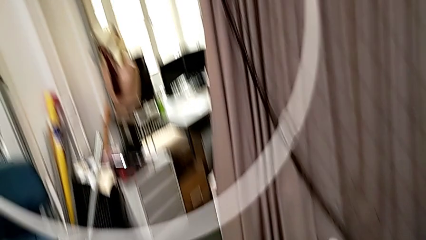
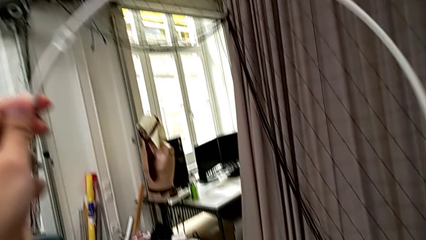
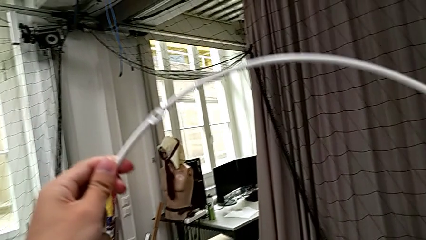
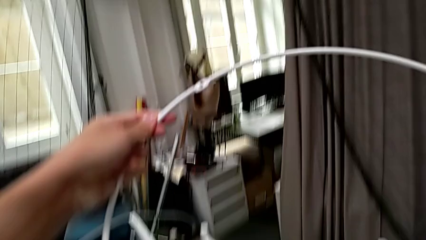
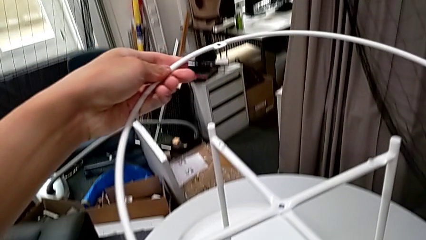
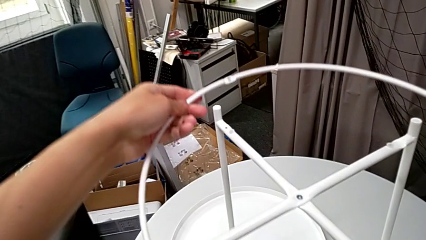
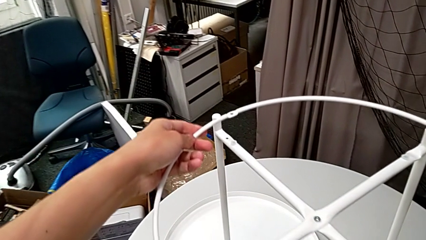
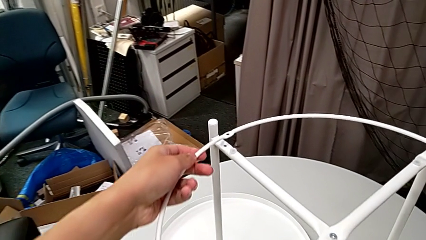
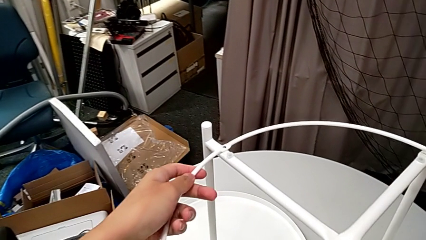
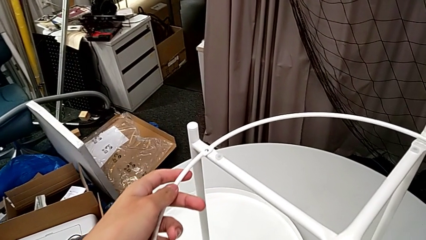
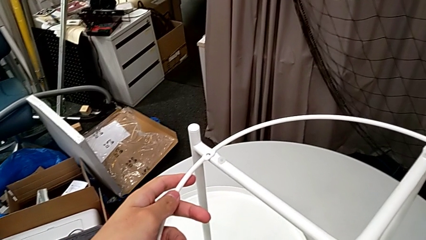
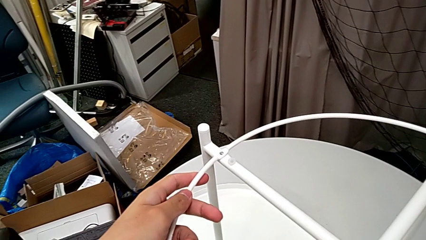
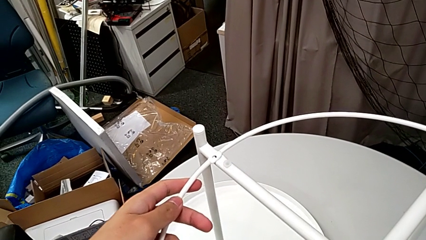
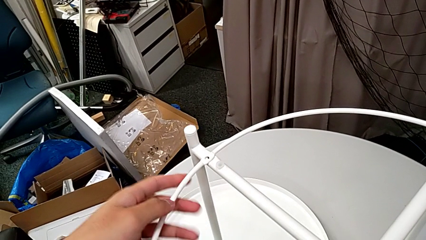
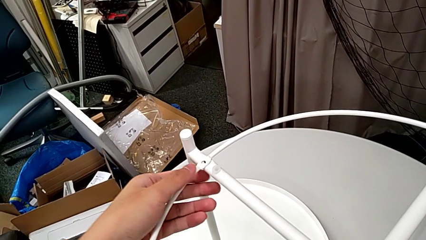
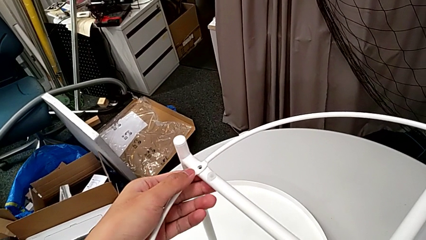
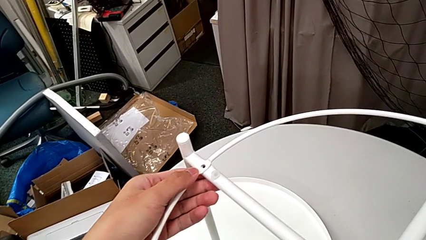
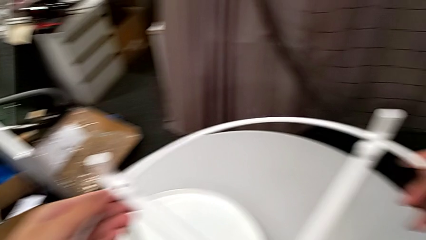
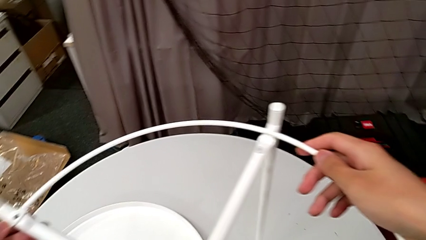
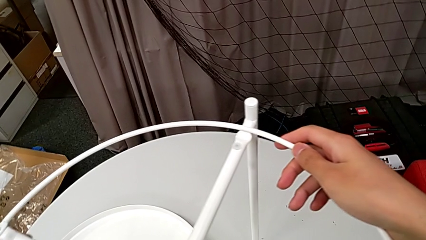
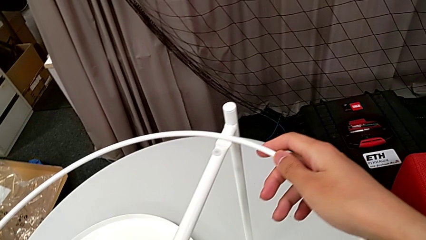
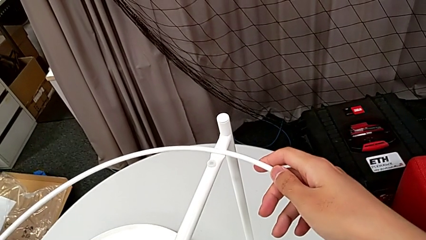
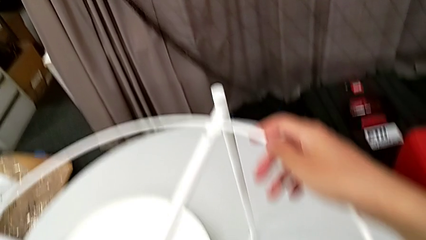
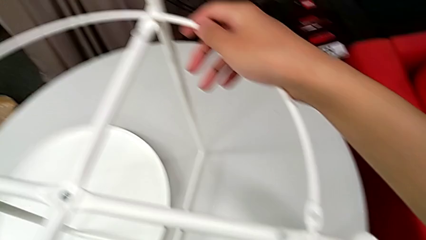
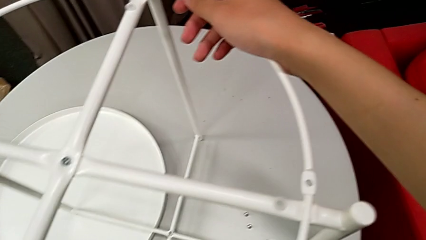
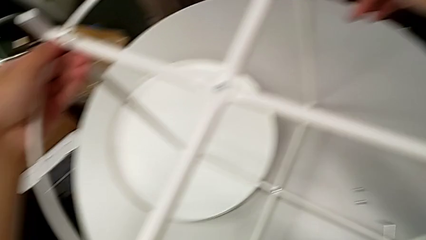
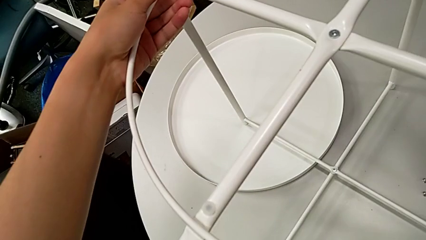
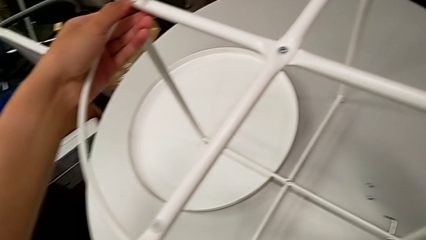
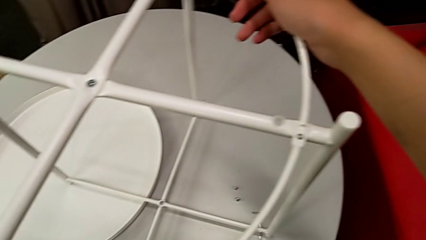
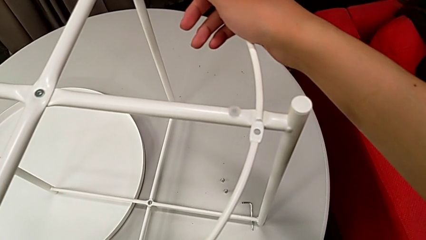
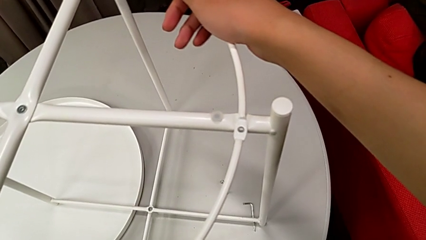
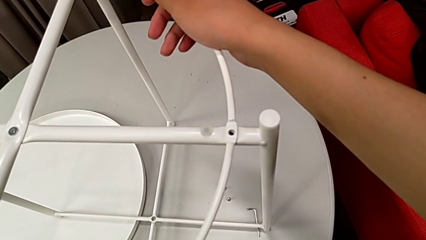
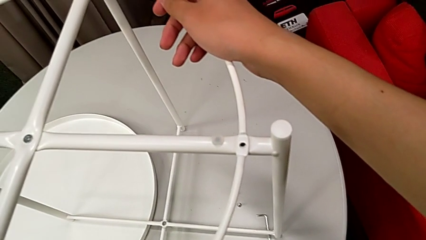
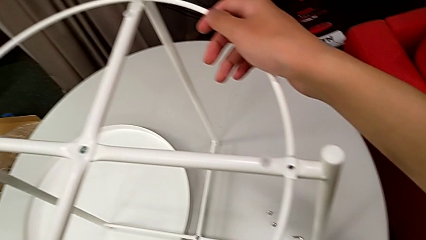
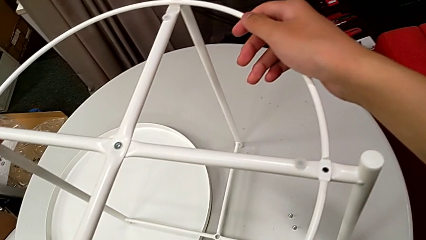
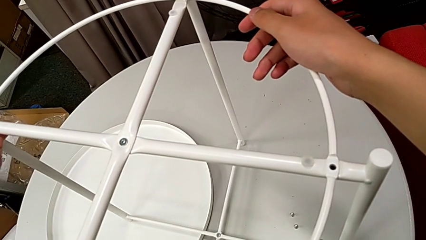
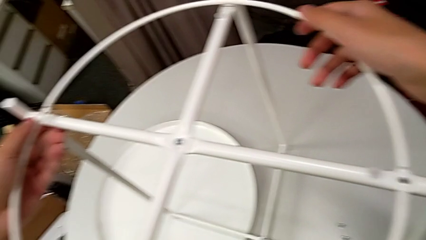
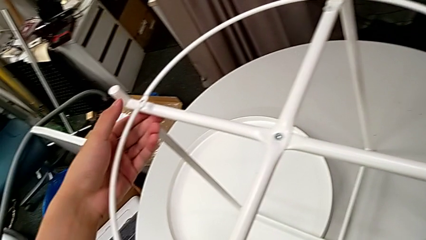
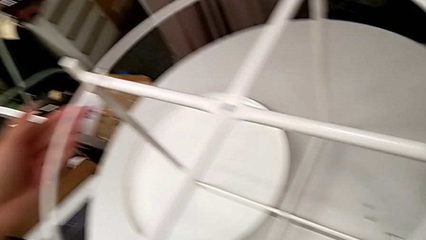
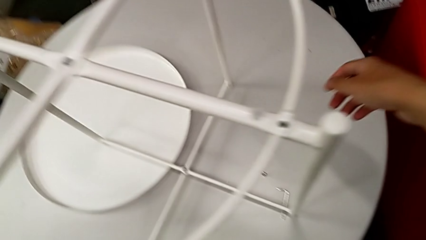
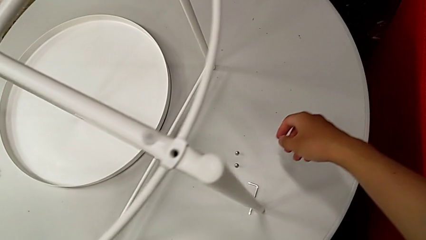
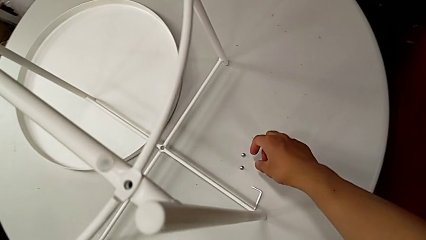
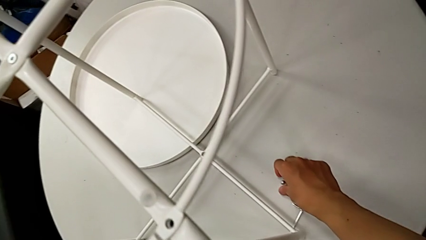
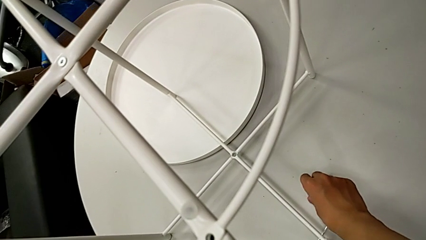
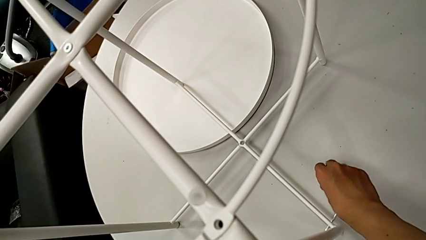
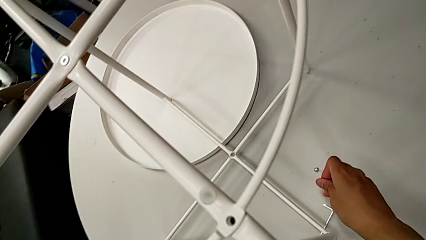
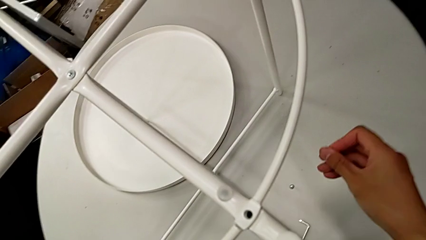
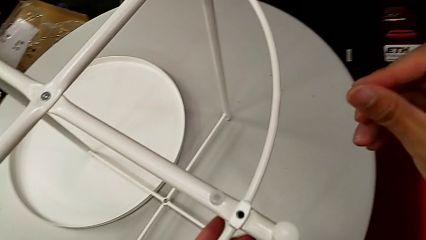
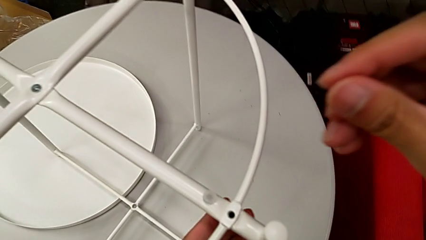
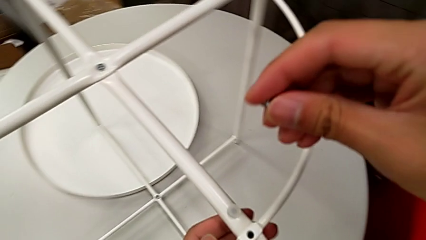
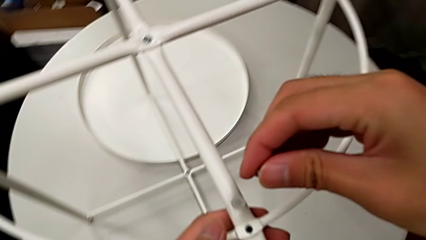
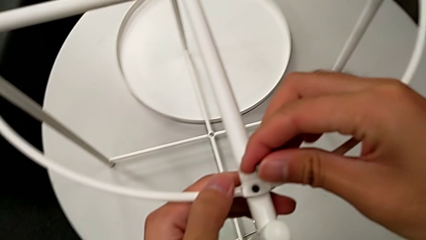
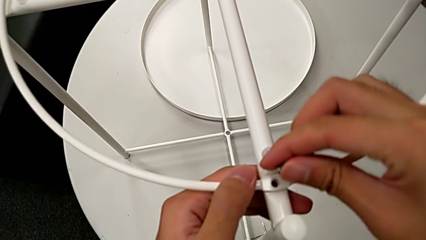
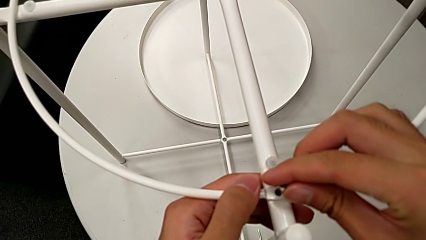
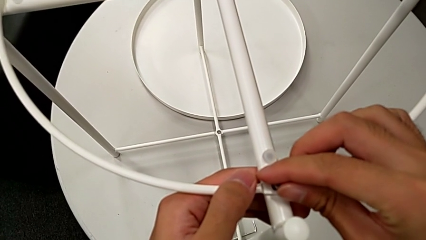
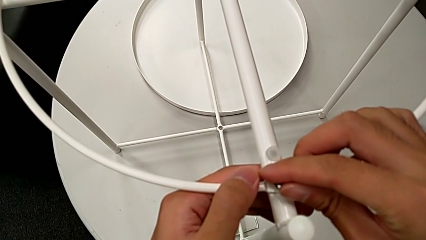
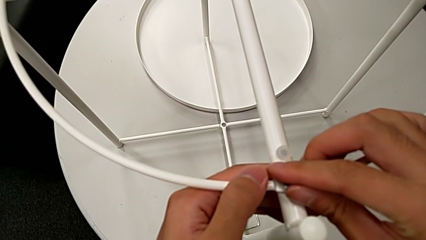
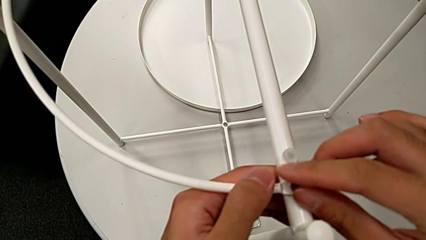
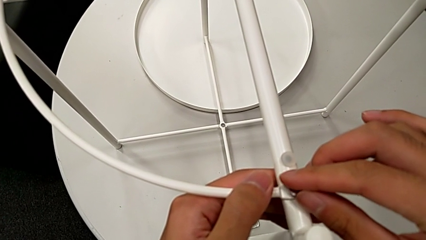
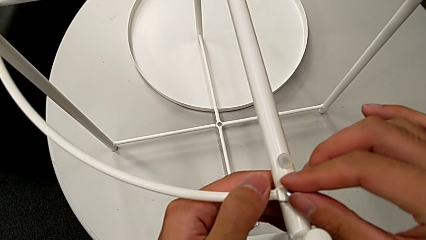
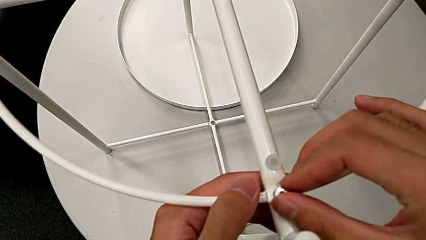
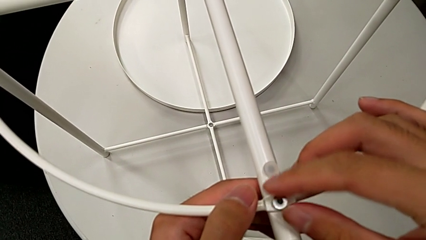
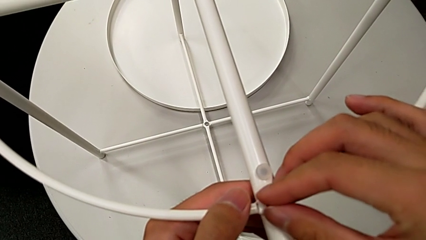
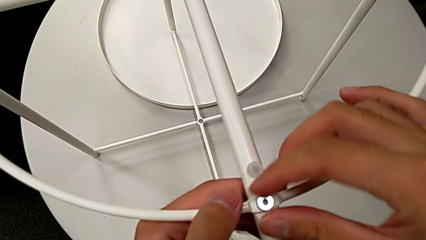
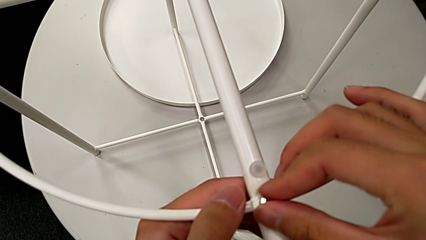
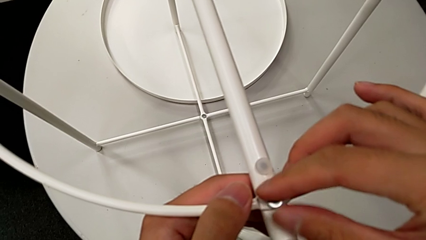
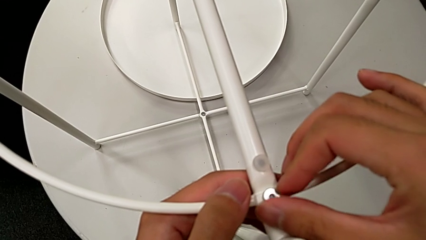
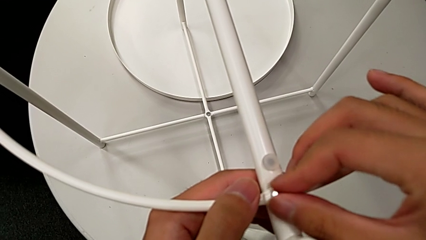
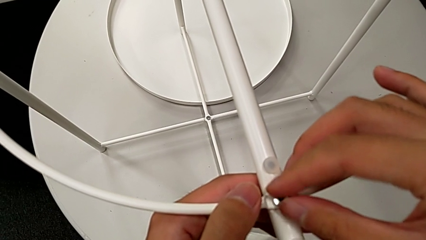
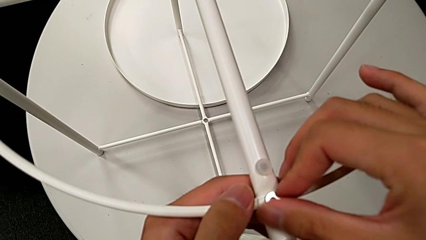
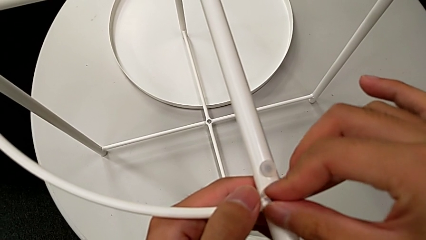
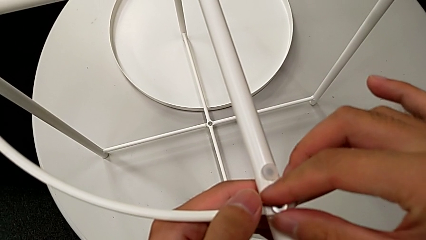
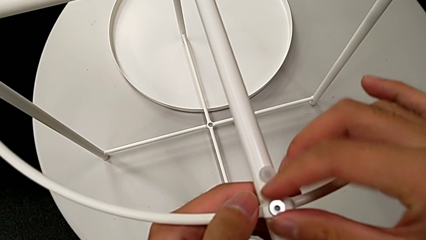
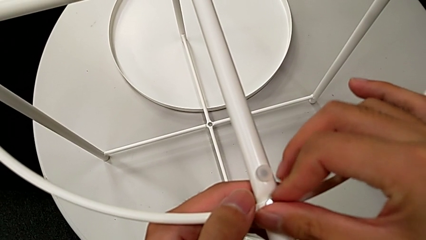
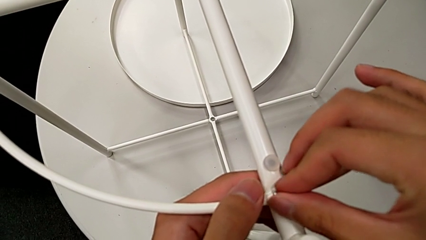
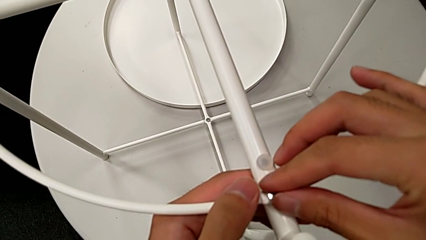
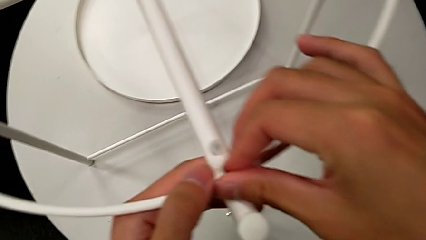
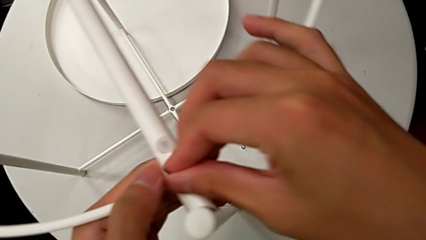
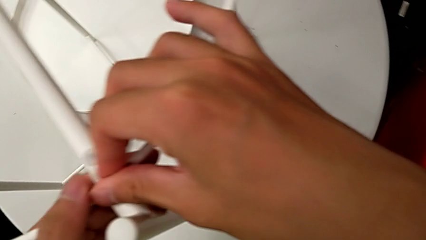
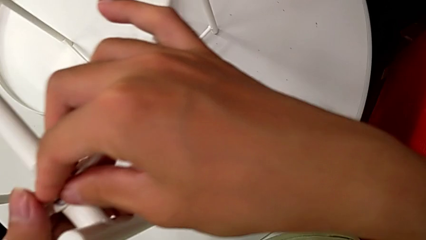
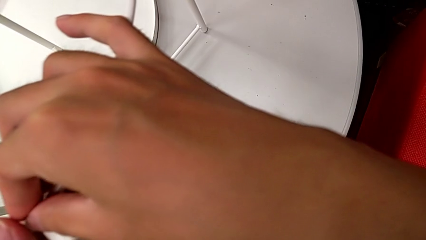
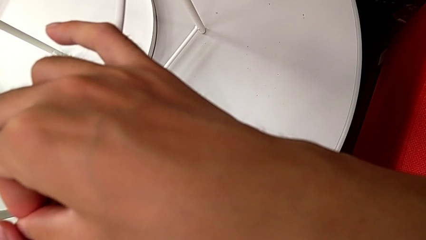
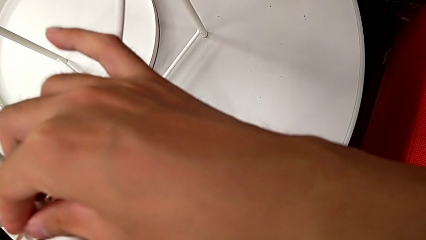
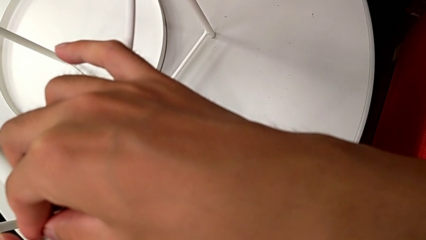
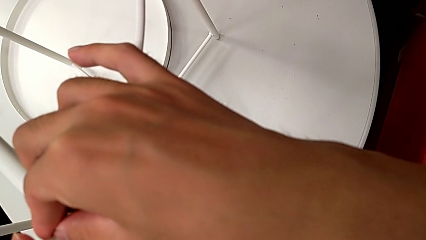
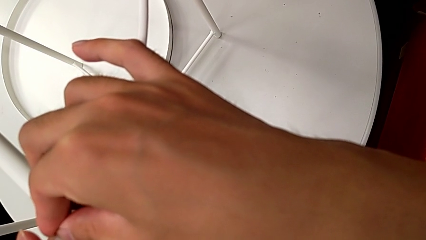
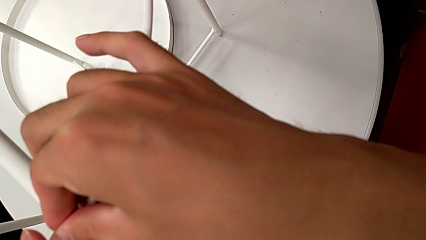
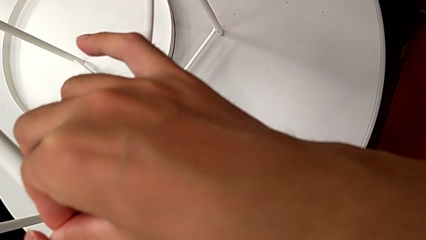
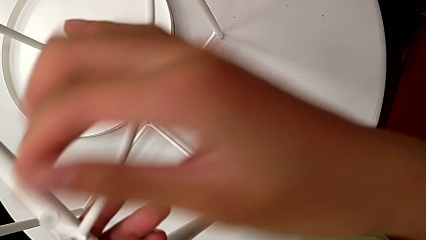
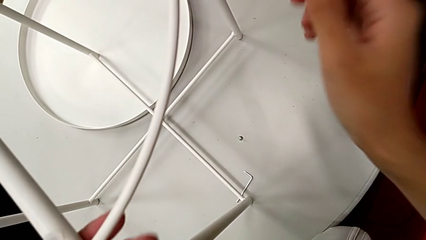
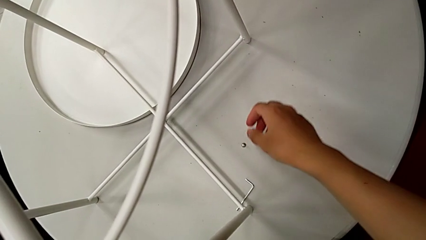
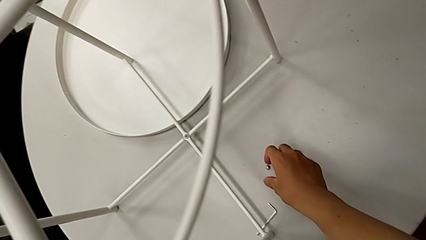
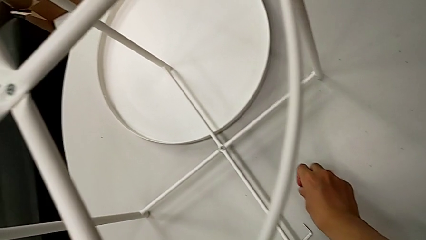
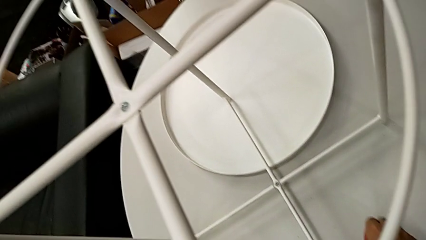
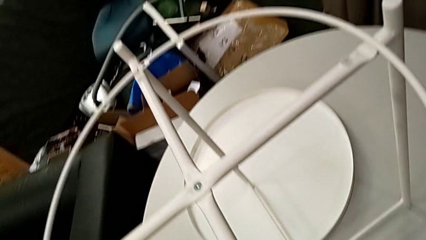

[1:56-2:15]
The camera wearer is screwing the circle onto the legs. They place the circle, align it twice, grab the hex socket head, lift it, insert it, screw it and grab it.
